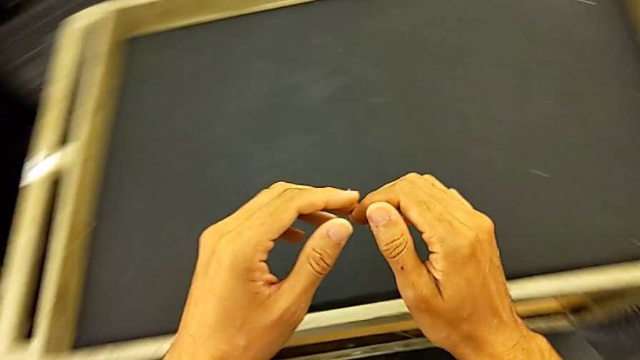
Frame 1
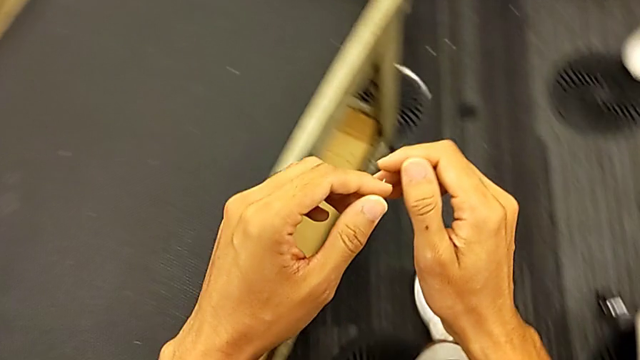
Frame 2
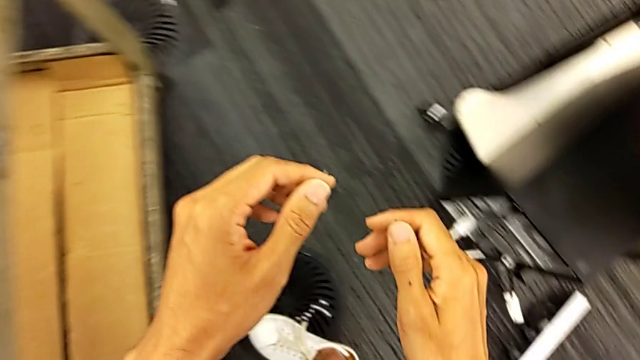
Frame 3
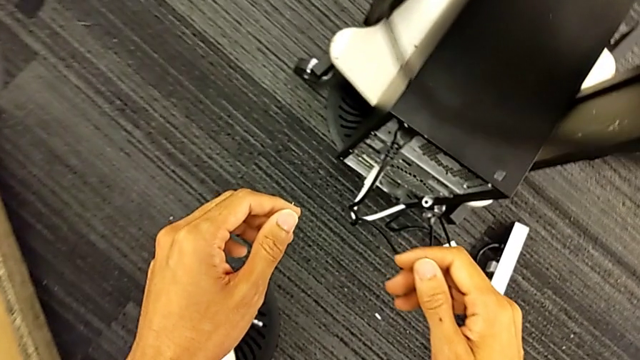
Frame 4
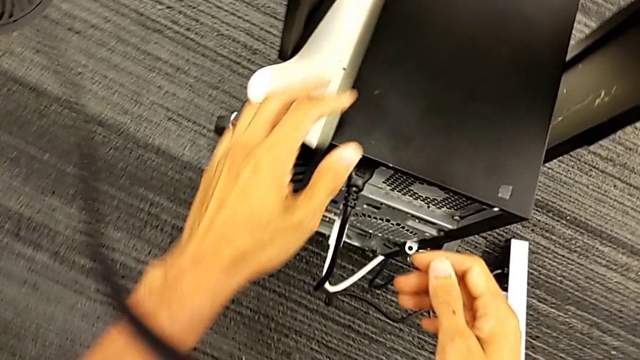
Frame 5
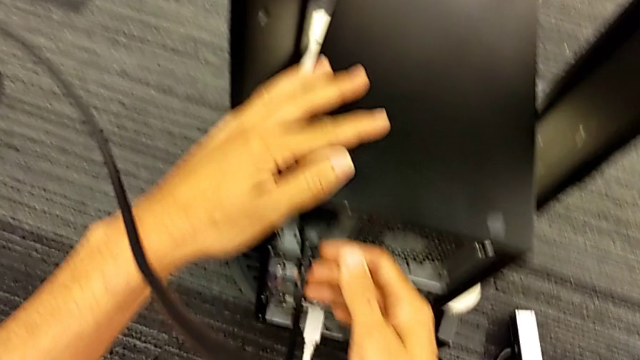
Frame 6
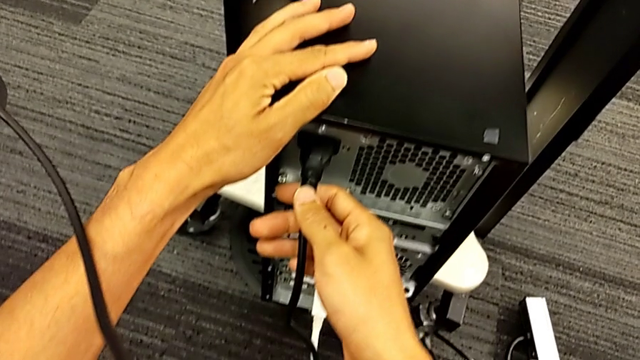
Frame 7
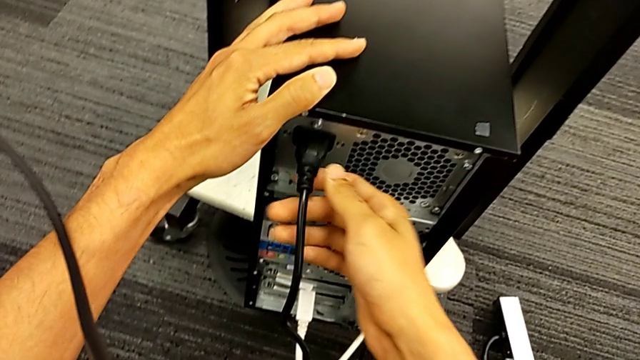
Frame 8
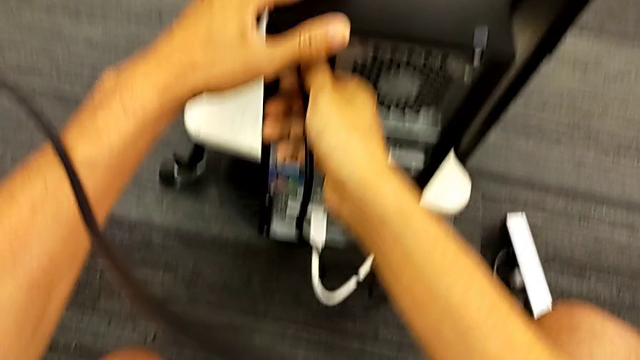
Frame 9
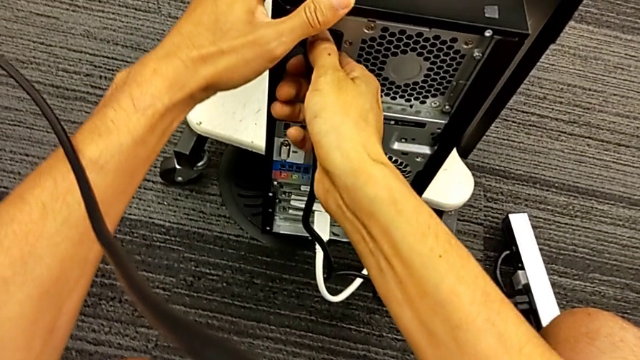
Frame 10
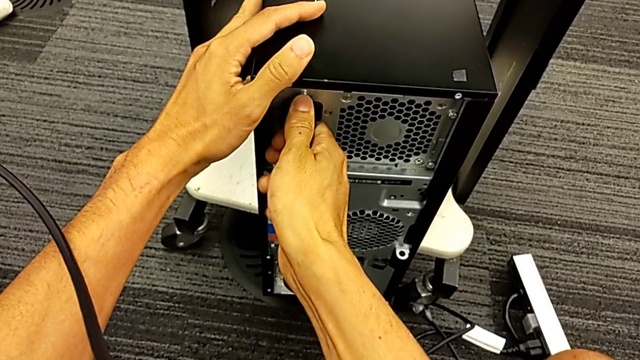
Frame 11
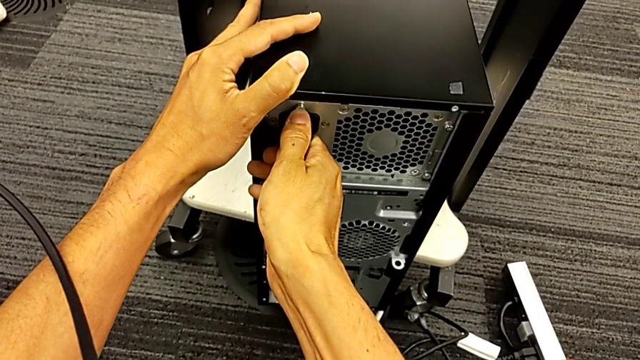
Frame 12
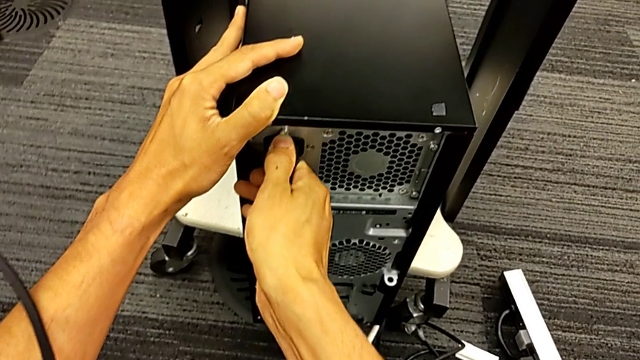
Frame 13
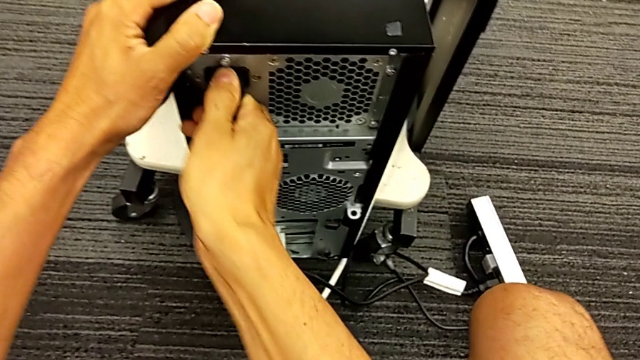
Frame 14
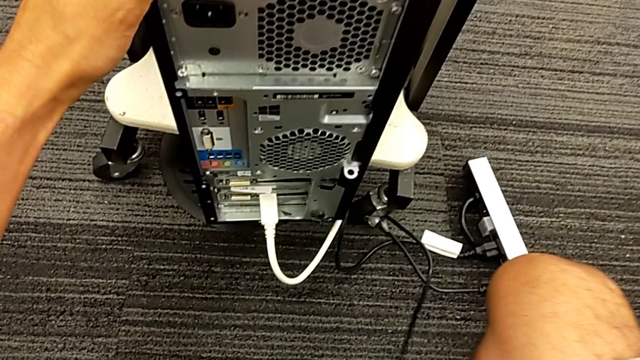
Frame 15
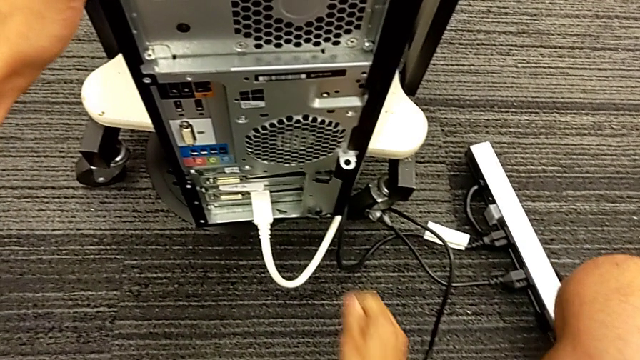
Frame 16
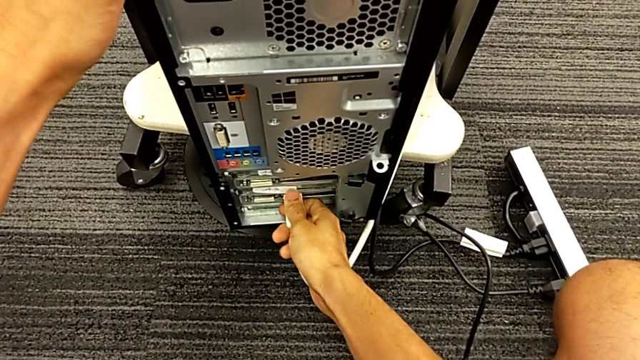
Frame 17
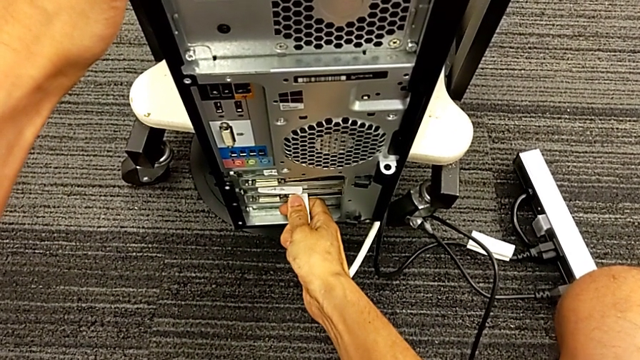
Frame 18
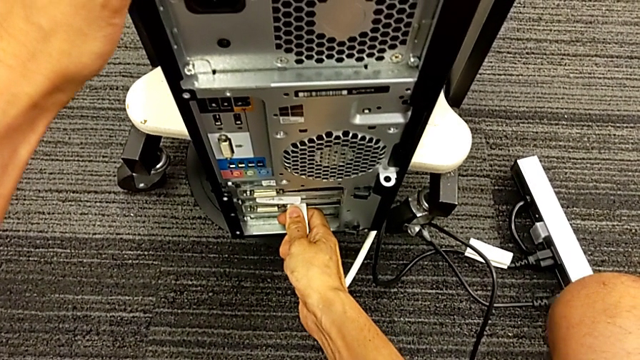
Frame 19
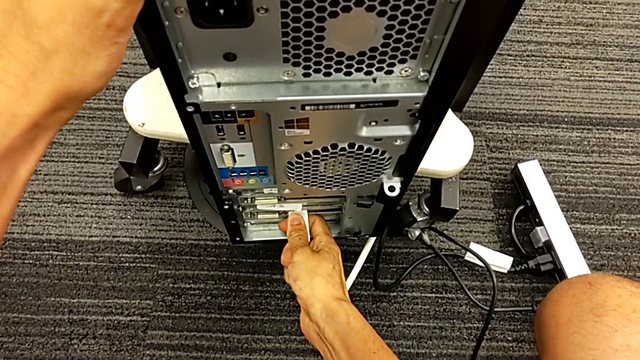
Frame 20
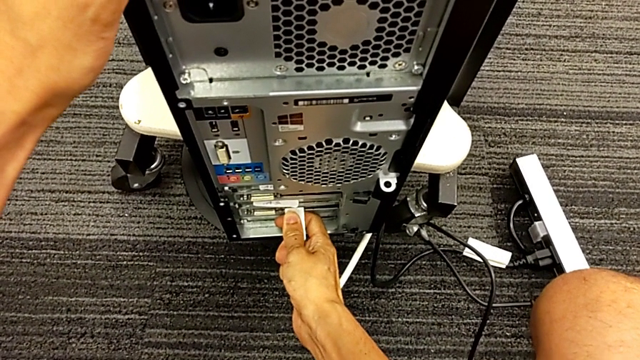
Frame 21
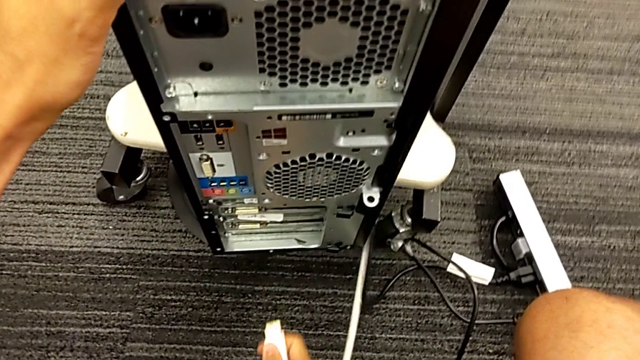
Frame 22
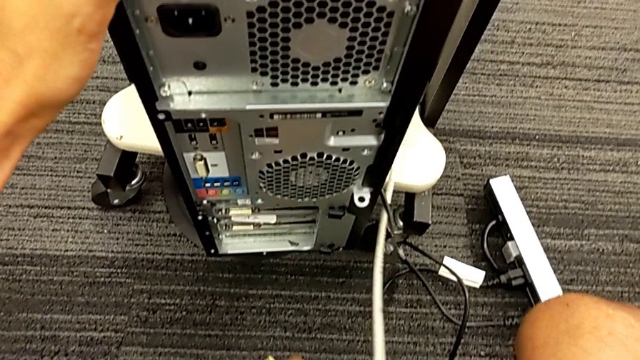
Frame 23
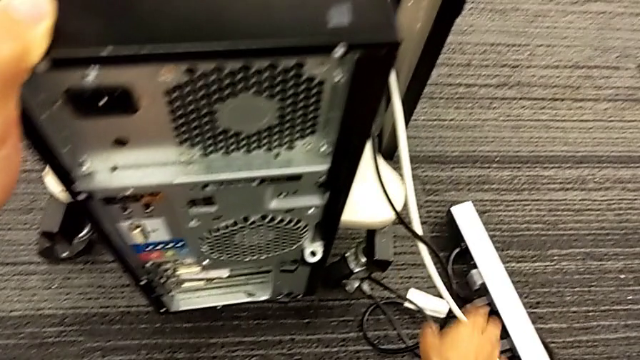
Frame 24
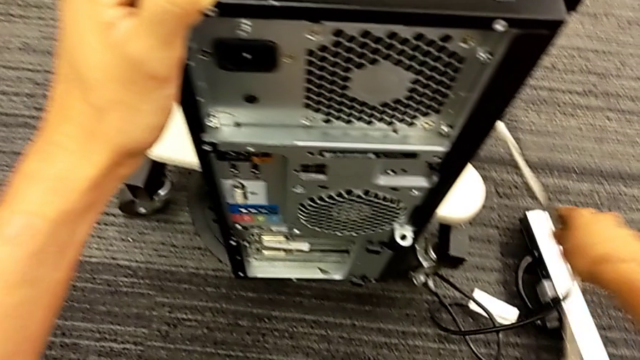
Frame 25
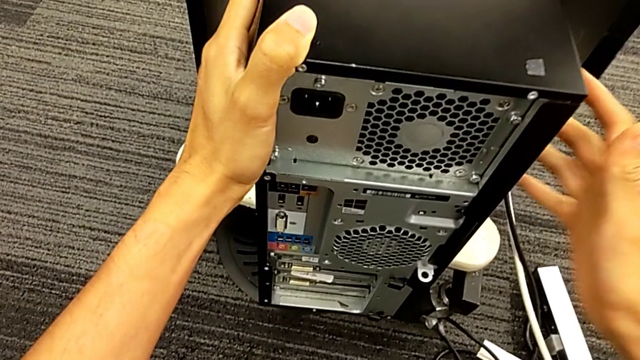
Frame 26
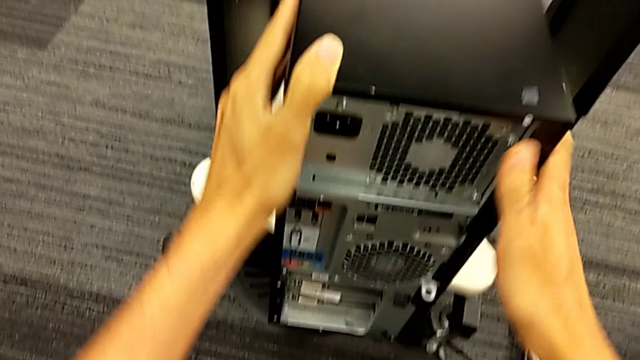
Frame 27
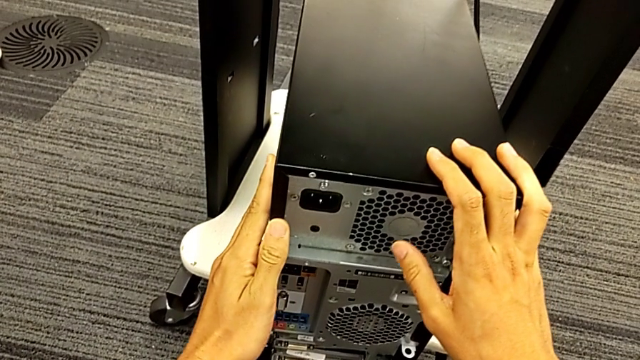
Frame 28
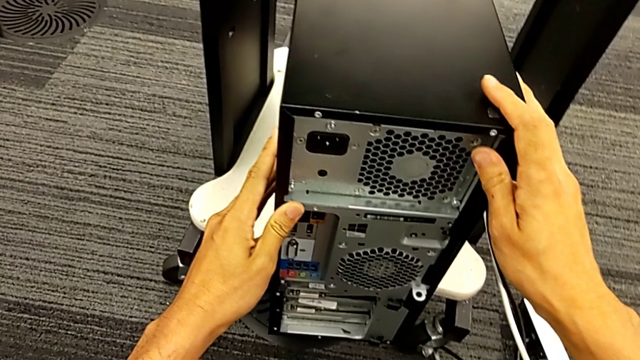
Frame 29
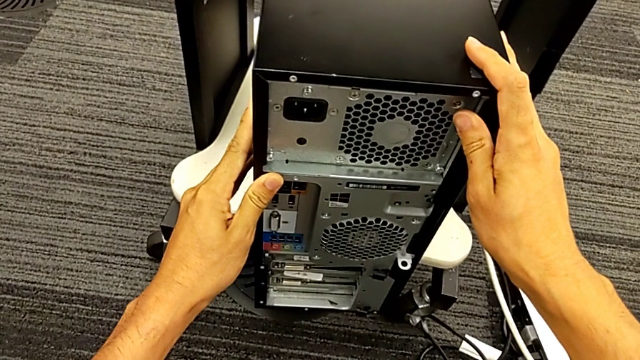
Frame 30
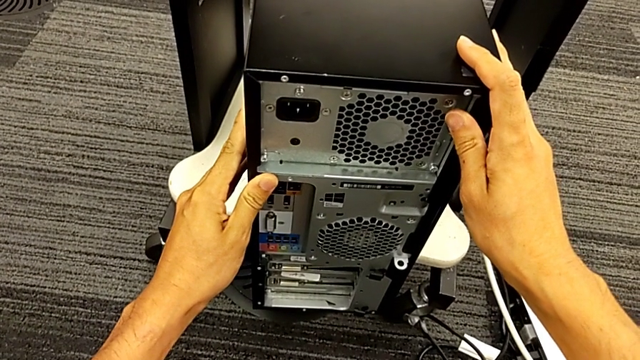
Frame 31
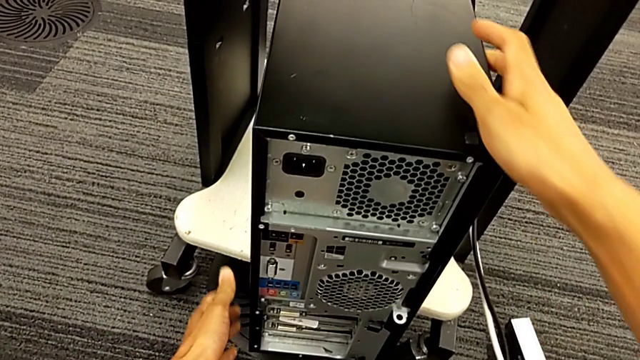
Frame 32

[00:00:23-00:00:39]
The camera wearer unplugs the power and HDMI cables. They grab the cable power supply, withdraw it, grab the HDMI cable, withdraw it, place it and grab the computer tower.

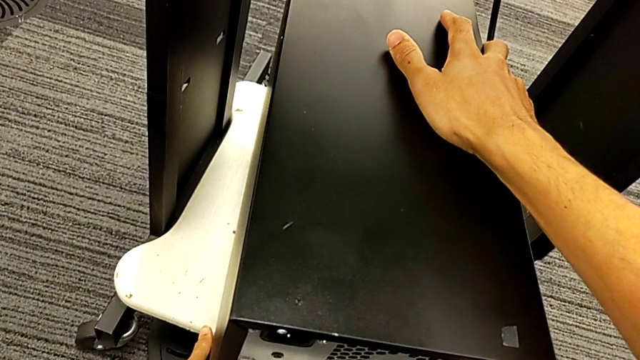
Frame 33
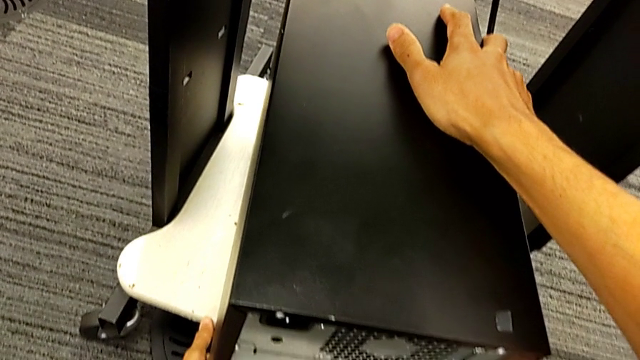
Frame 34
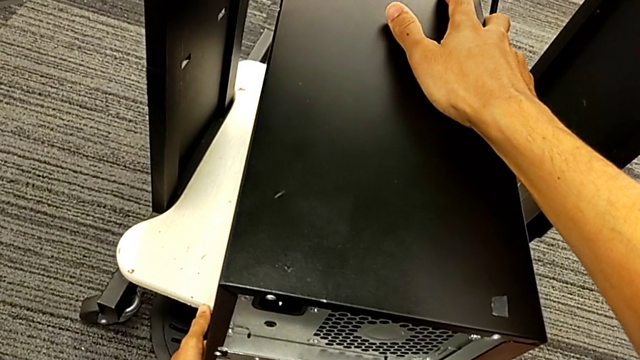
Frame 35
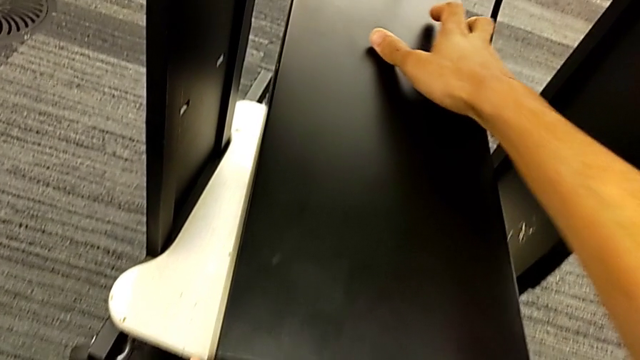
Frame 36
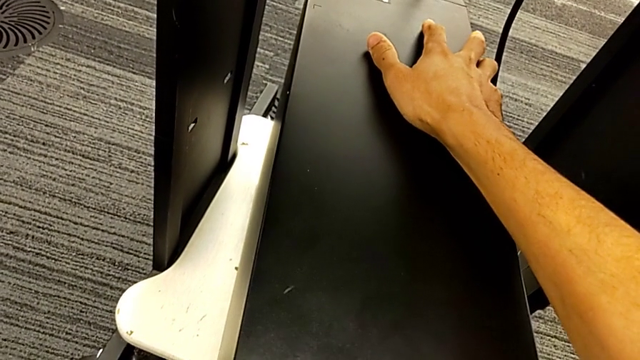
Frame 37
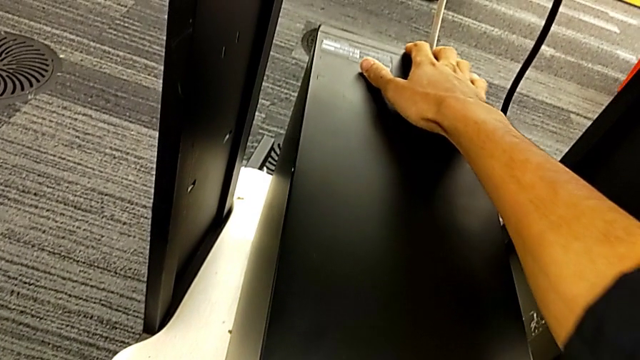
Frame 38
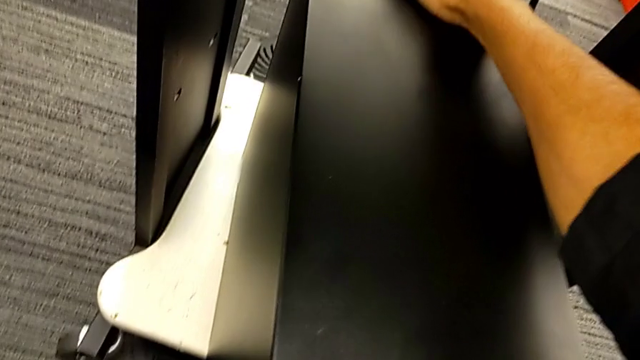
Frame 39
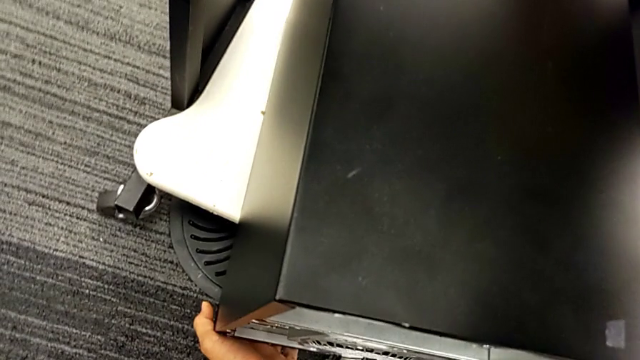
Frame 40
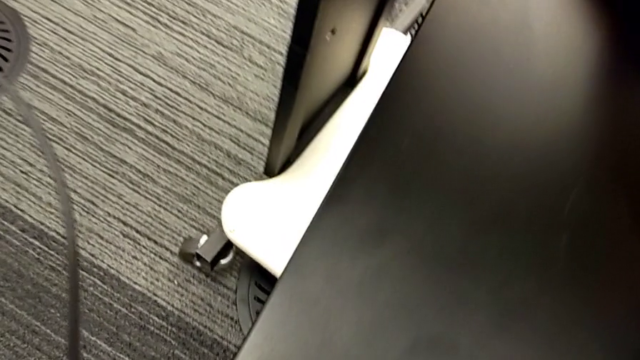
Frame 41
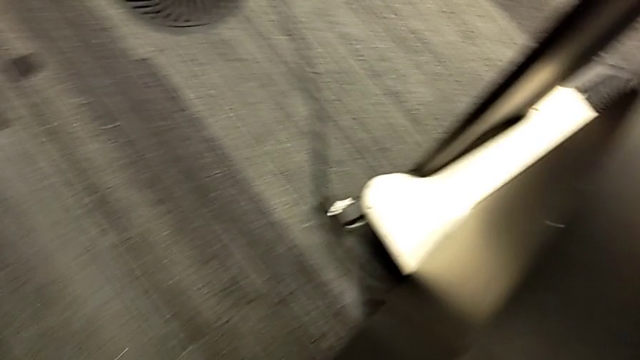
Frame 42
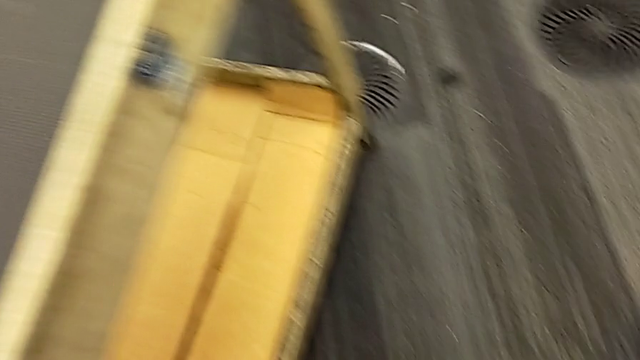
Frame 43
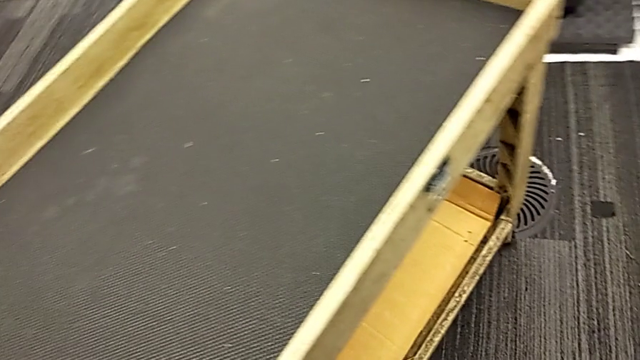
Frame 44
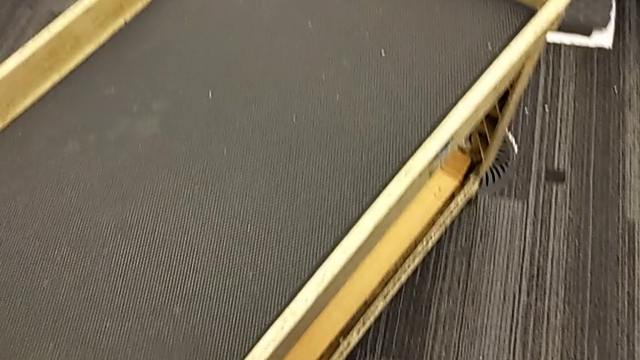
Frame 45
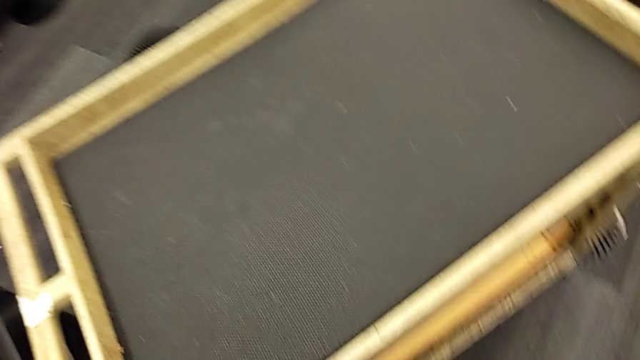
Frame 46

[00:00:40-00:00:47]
The camera wearer is placing the computer tower on the table. They keep sliding the computer tower.
